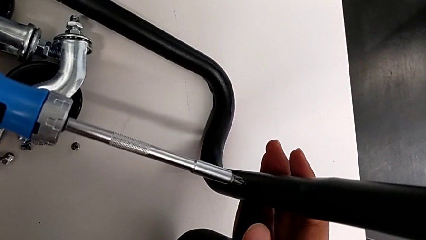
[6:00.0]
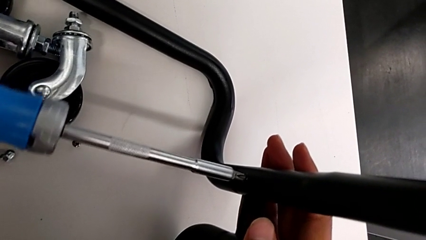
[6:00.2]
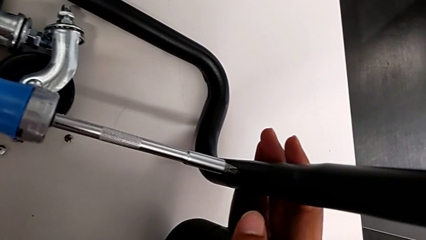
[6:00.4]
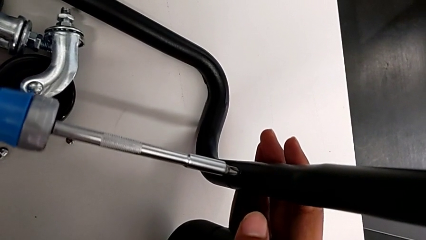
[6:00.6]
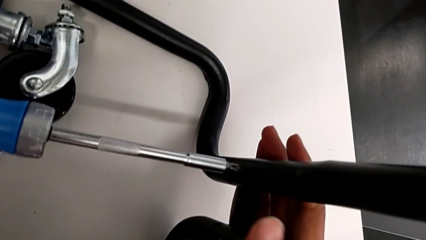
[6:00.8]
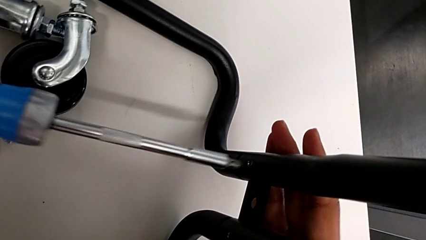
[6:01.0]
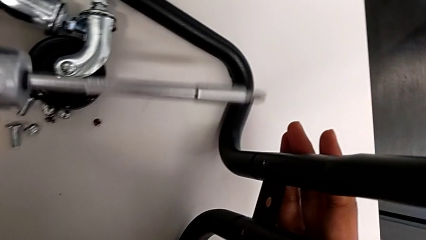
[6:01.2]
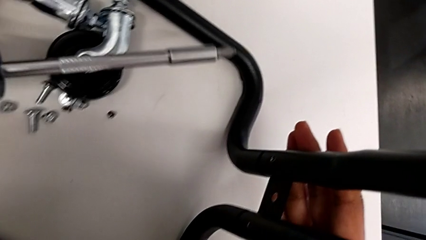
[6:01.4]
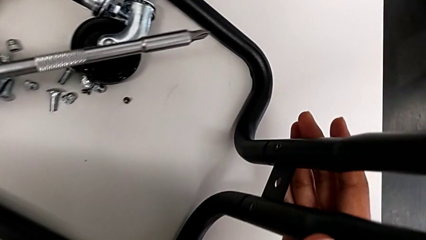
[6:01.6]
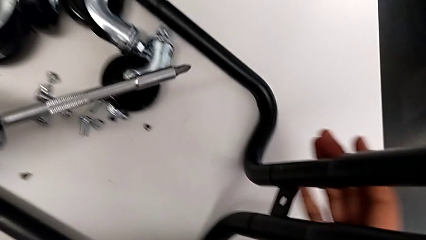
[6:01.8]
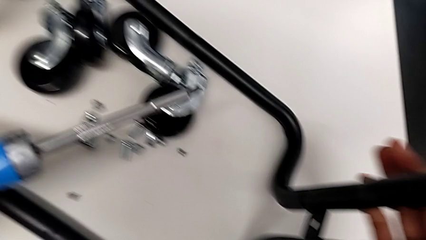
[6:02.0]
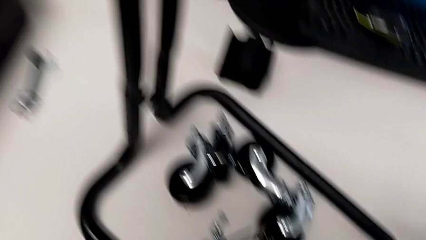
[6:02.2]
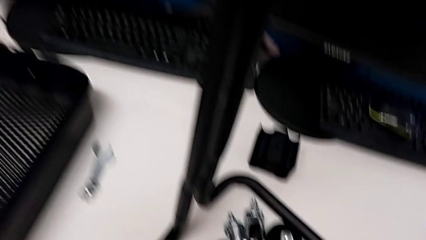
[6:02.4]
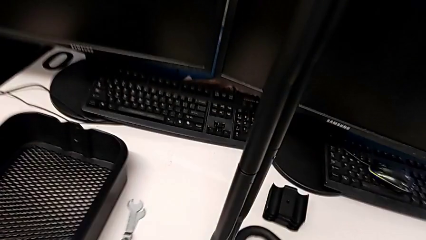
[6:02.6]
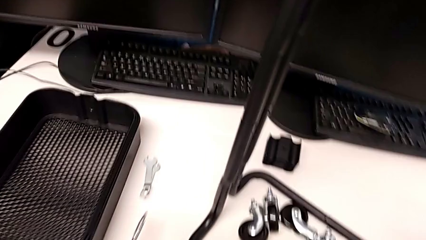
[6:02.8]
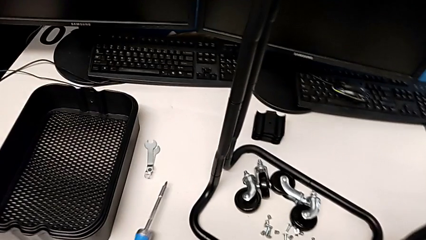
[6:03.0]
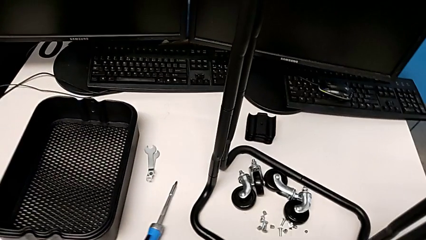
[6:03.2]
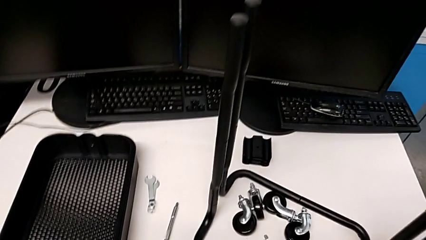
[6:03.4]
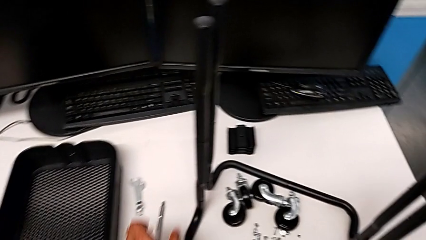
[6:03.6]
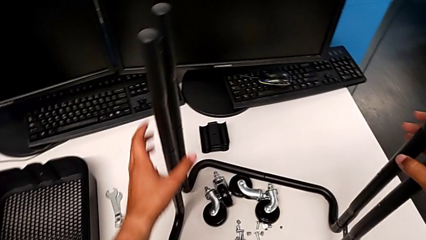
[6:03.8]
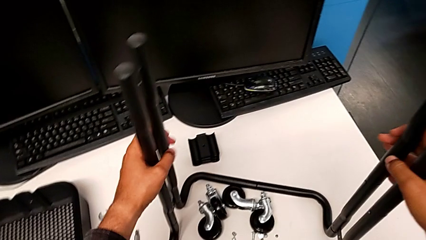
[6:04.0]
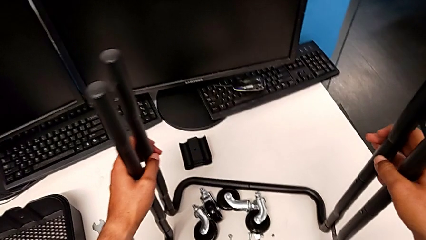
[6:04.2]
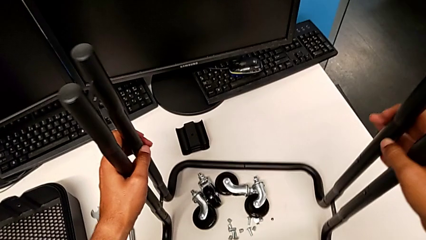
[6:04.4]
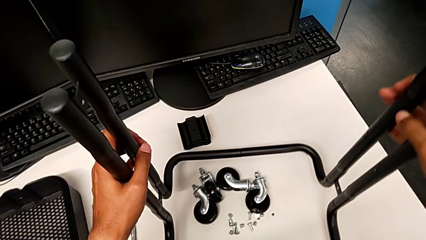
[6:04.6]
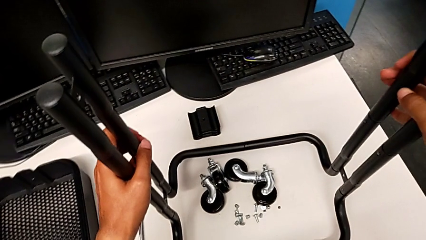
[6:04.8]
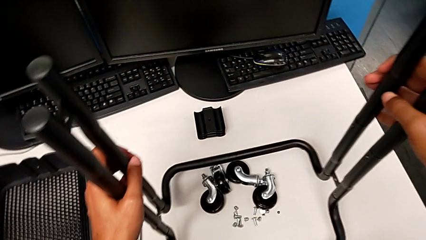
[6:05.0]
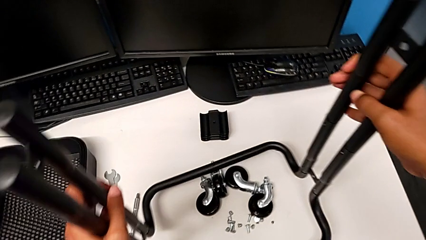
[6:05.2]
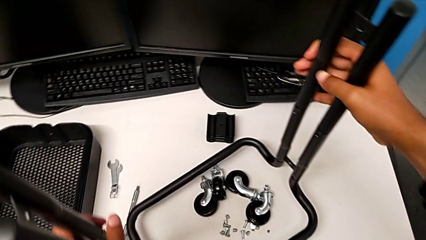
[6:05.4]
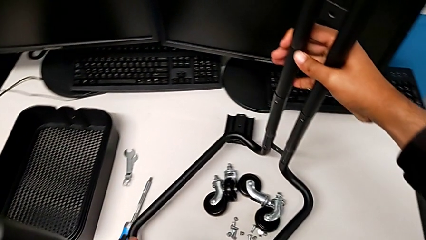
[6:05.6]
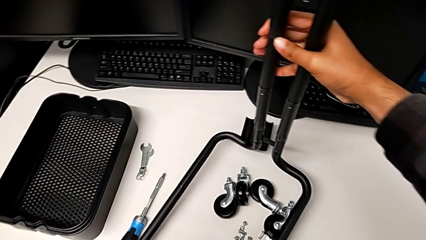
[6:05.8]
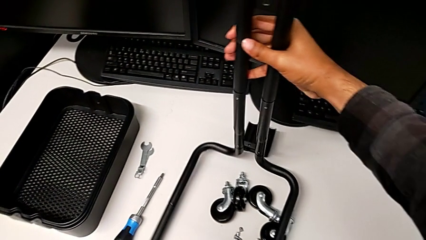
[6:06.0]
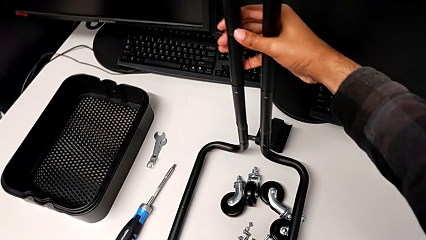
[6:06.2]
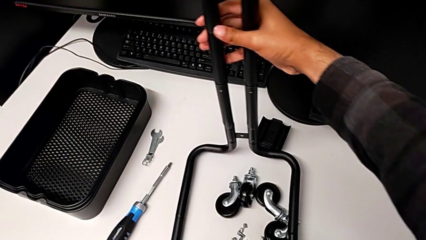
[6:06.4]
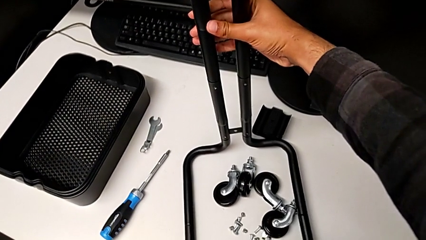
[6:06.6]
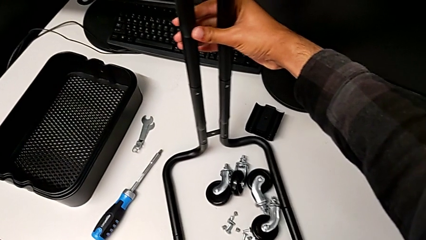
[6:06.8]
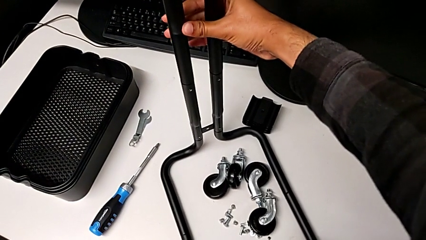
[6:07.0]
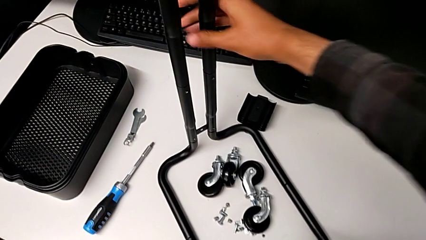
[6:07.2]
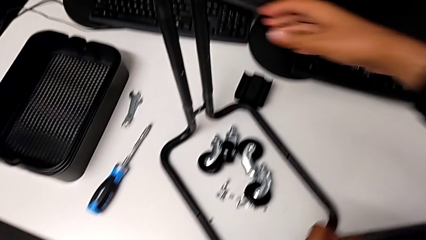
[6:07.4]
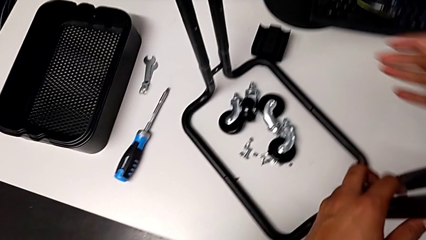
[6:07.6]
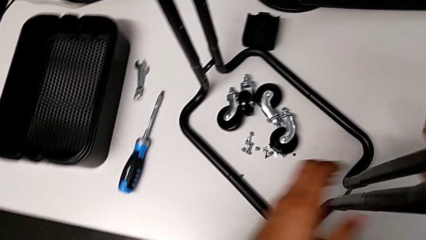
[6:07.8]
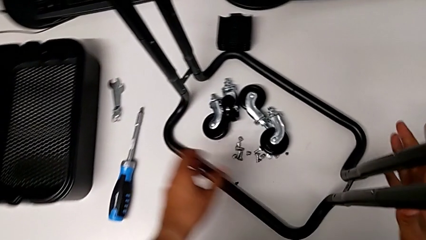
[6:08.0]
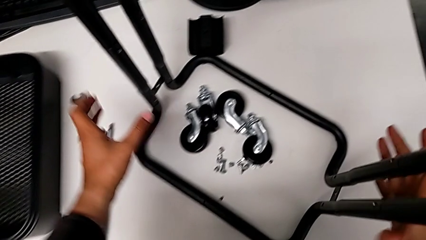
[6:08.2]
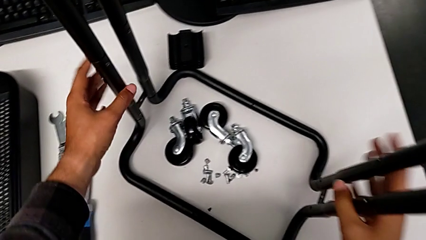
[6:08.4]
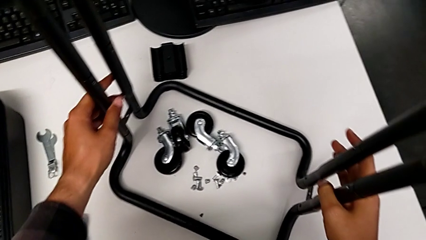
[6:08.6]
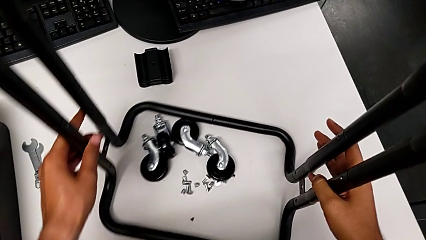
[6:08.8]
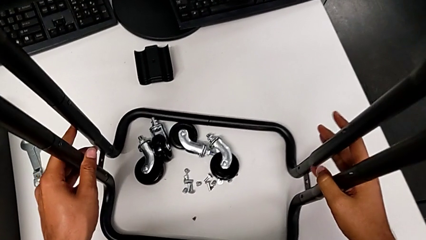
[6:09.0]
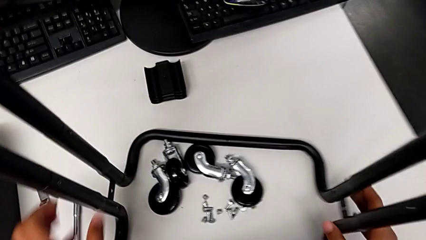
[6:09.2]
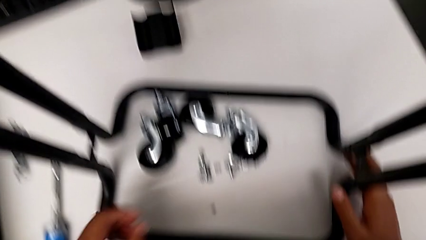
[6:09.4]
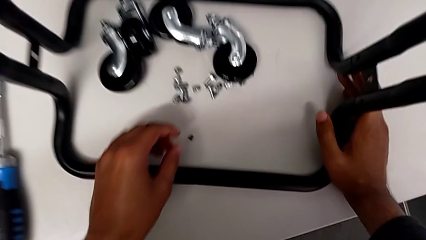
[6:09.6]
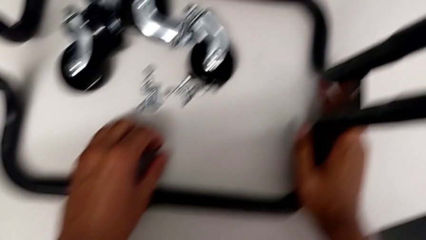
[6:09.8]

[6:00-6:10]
The camera wearer is screwing the right side bar to the base frame. They screw the sixth screw and rotate the base.

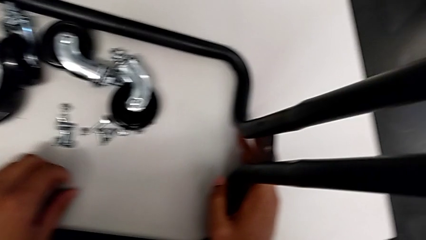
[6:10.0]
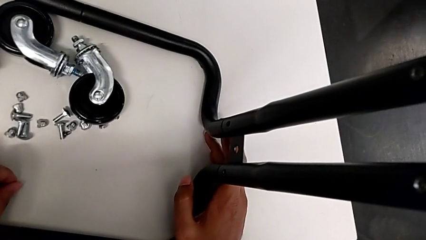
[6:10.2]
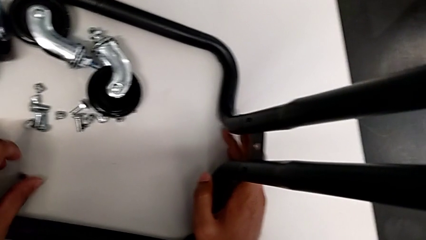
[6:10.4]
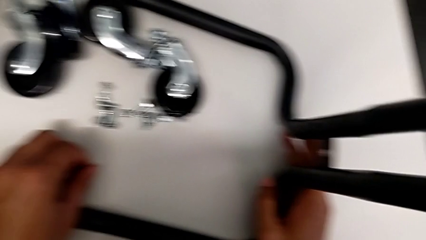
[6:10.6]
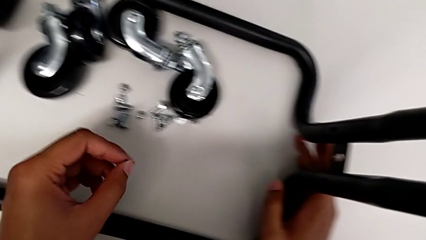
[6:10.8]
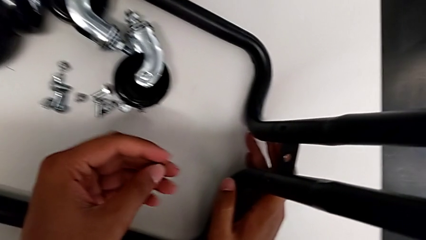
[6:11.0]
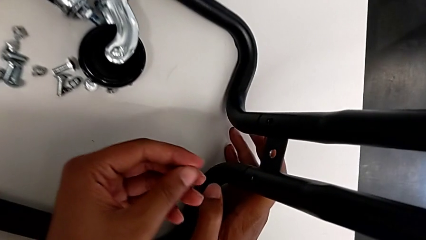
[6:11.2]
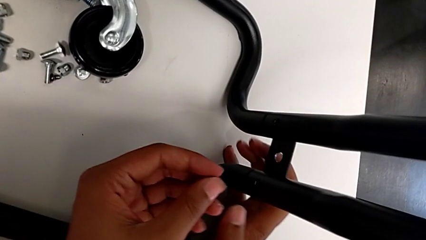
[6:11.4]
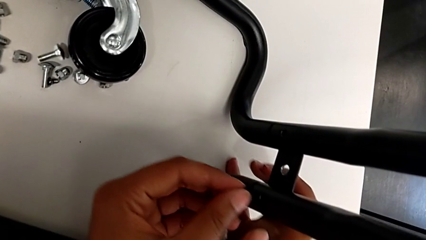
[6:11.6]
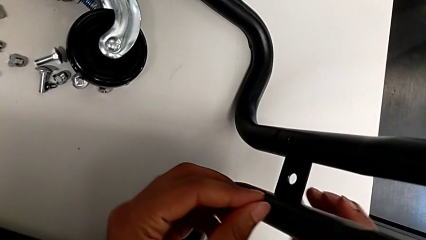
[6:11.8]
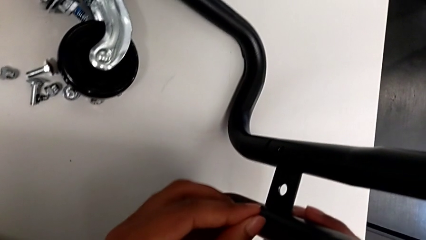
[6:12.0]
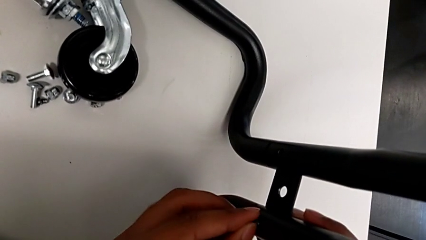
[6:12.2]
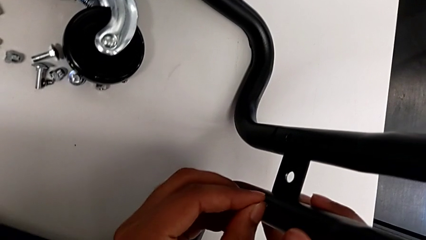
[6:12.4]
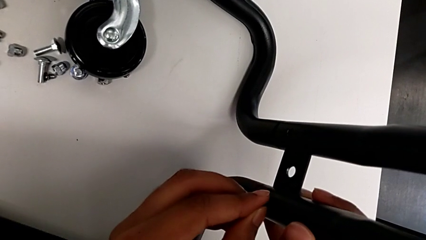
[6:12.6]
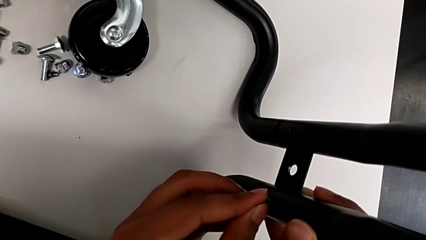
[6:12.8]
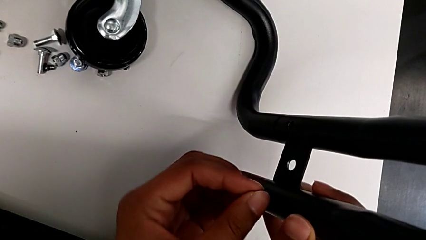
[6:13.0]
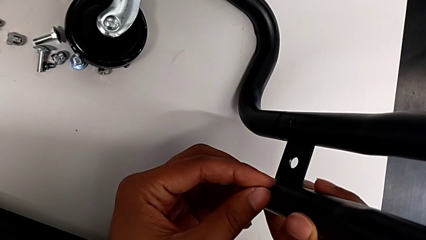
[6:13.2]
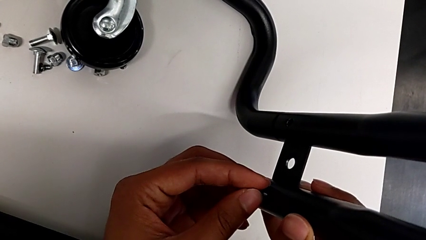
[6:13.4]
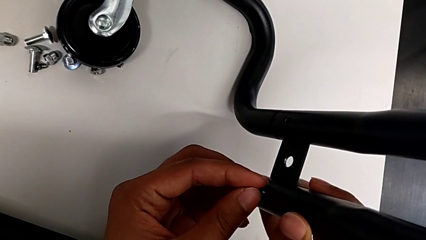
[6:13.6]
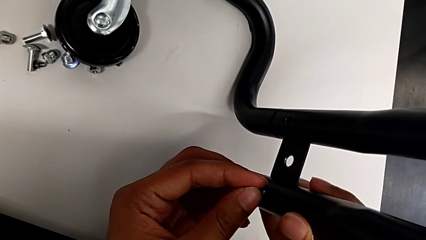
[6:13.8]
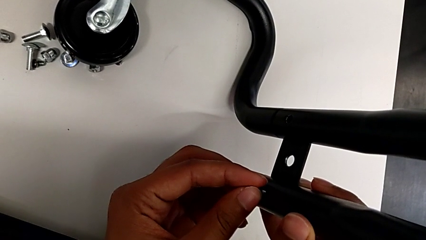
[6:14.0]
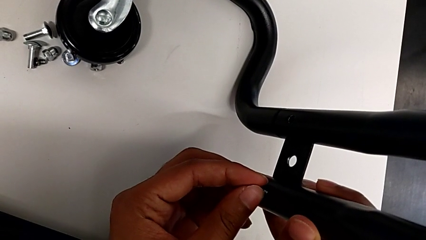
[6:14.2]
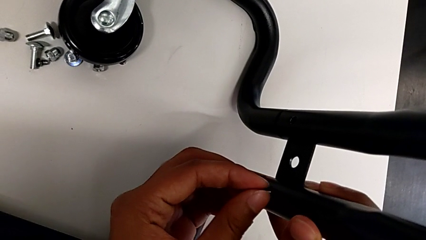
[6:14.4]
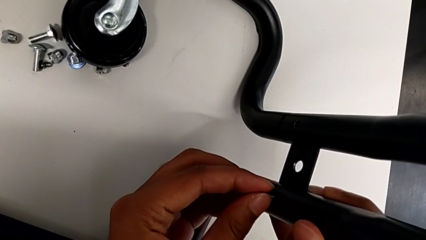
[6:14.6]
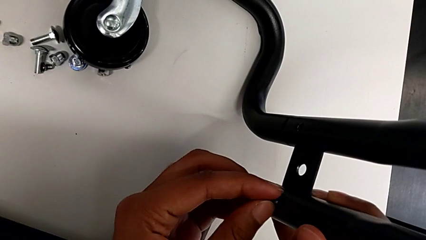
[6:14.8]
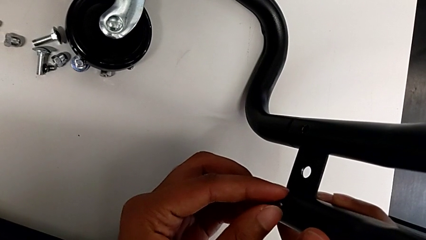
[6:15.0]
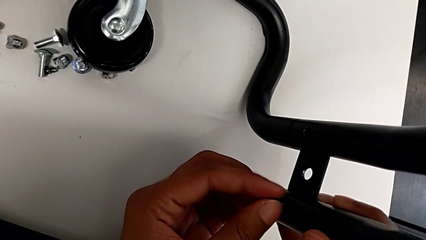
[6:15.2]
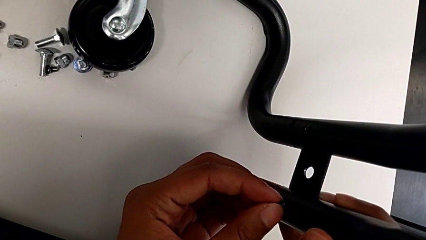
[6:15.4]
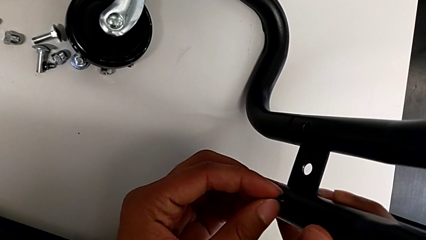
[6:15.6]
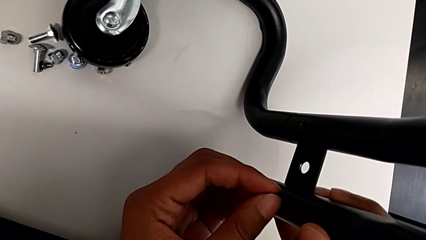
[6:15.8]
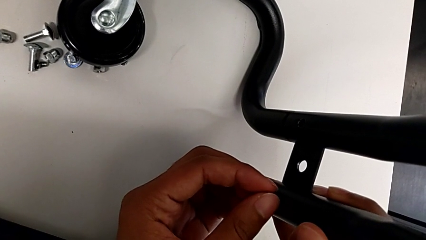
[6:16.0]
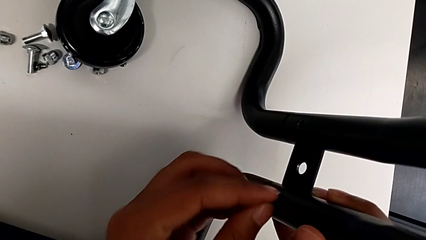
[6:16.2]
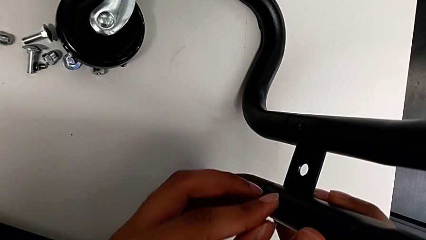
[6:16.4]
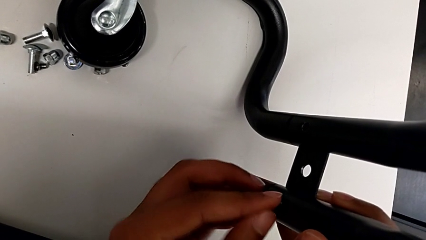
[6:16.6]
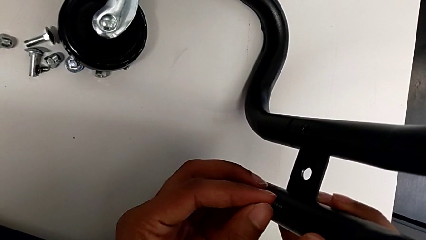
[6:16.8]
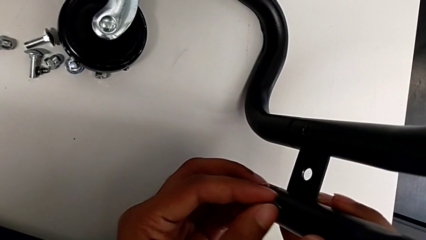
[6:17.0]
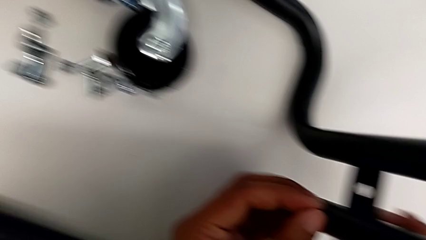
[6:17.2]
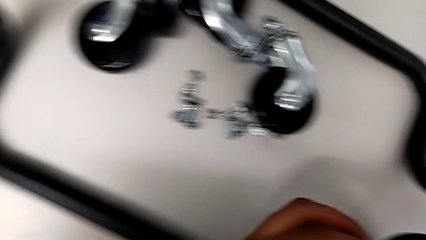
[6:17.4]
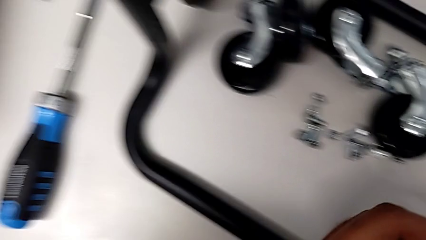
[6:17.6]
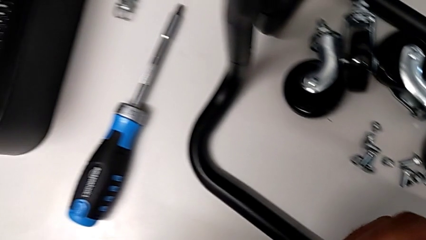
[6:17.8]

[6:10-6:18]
The camera wearer is screwing the left side bar to the base frame. They grab the seventh screw and begin to screw it.
